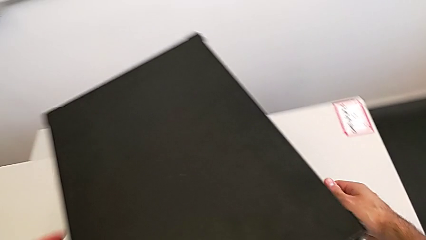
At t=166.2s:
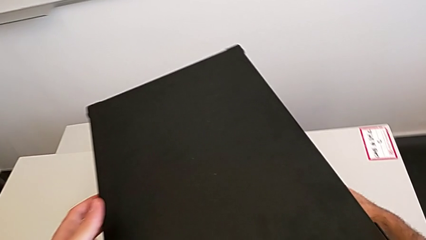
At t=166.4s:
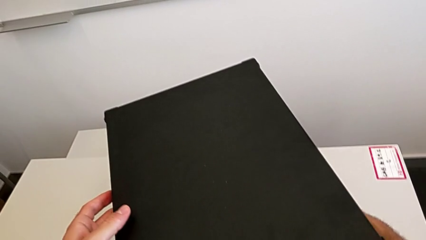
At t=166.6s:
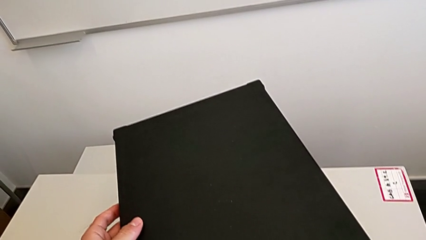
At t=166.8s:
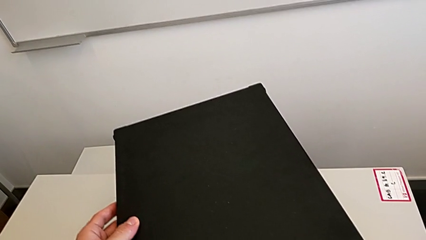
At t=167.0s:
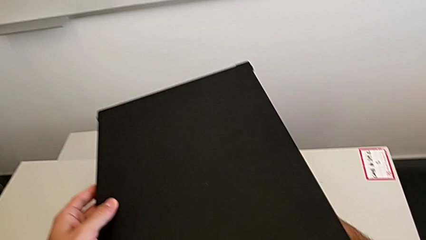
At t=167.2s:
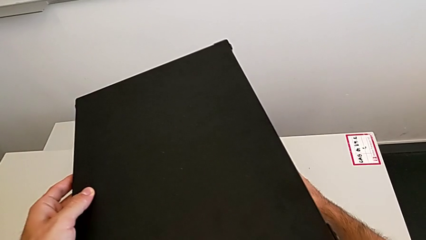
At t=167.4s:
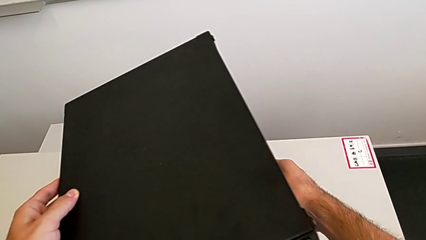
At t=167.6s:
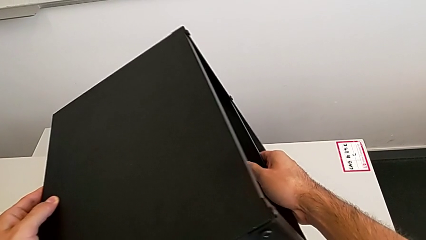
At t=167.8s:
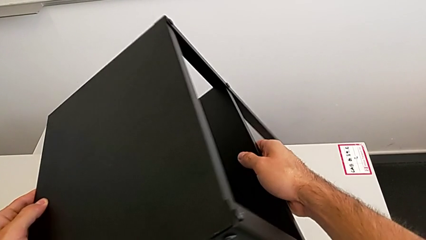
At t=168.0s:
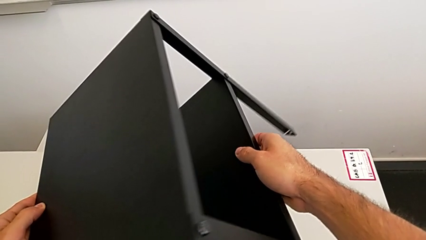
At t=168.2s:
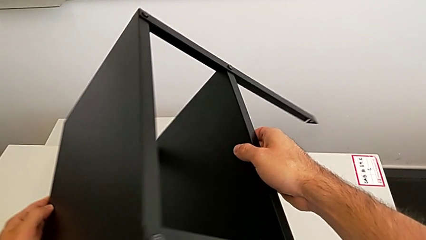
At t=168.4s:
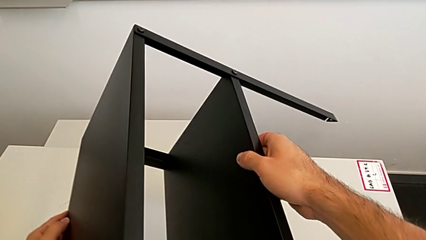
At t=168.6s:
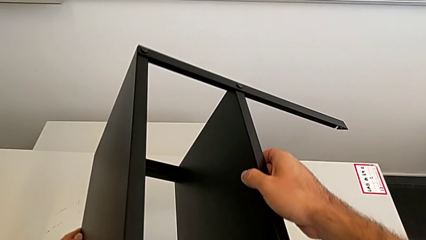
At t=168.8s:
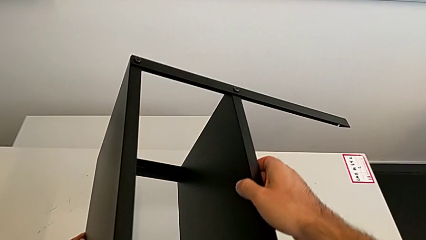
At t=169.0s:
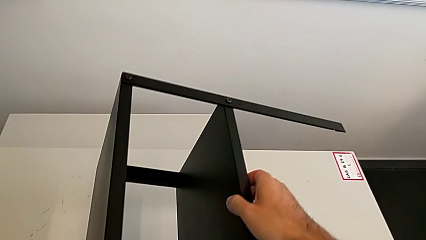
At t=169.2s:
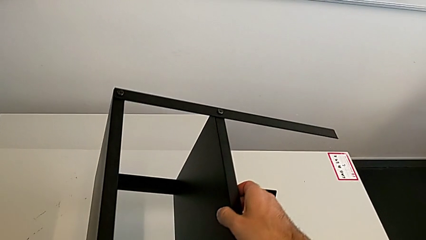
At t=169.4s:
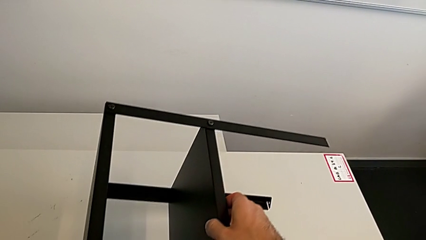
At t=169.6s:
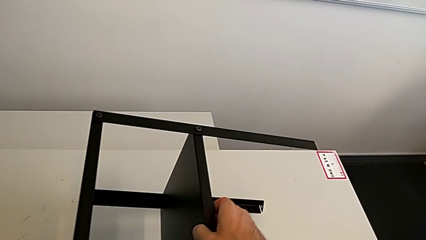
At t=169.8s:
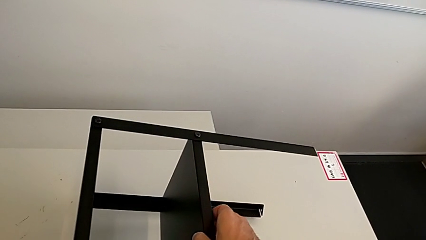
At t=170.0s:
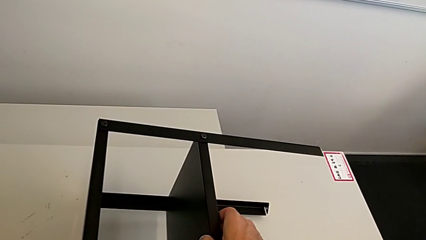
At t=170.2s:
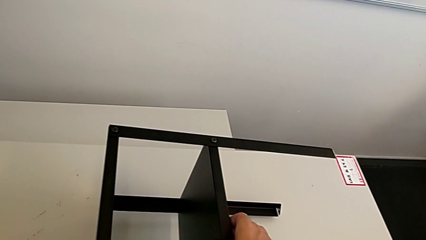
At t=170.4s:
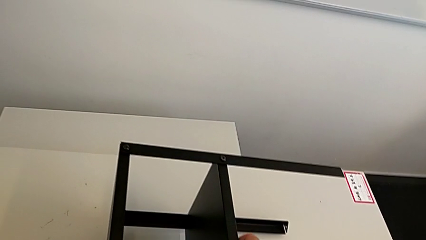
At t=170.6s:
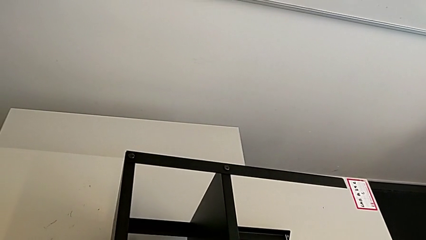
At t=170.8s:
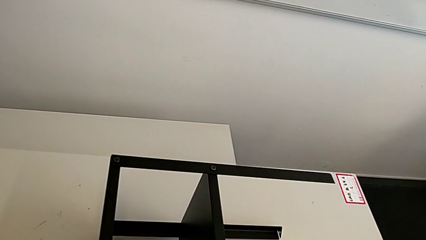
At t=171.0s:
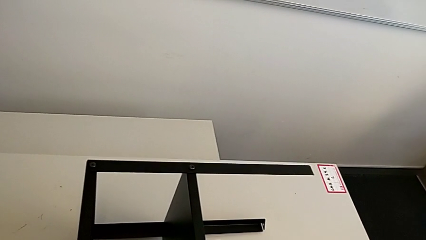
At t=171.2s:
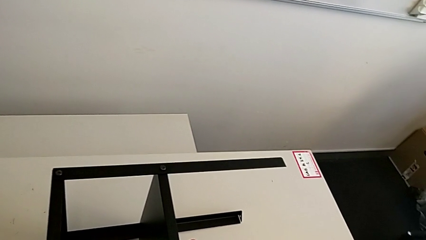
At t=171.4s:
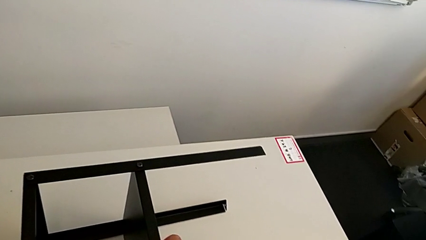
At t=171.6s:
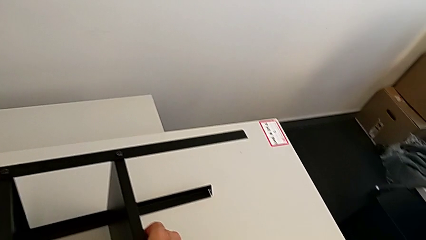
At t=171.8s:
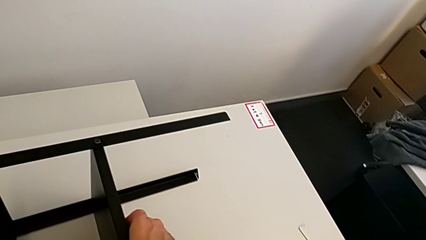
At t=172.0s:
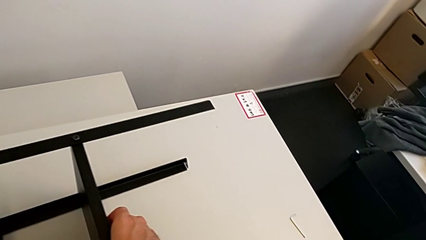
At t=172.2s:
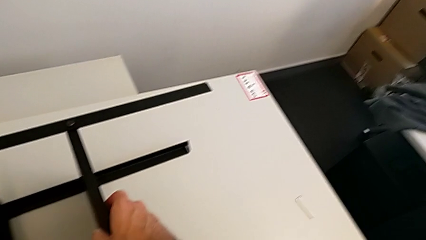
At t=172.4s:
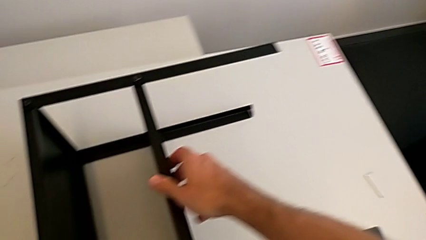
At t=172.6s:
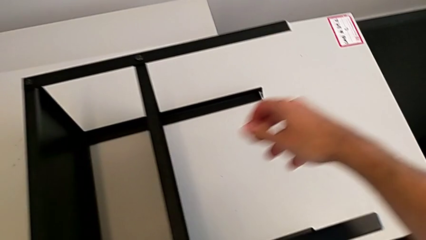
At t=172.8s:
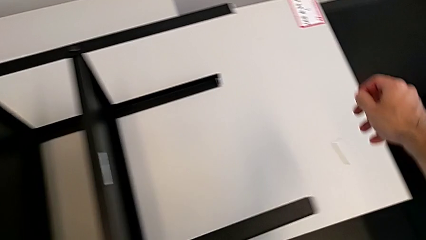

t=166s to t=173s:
The camera wearer turns around Knarrevik. They grab the nightstand, rotate it and place it.

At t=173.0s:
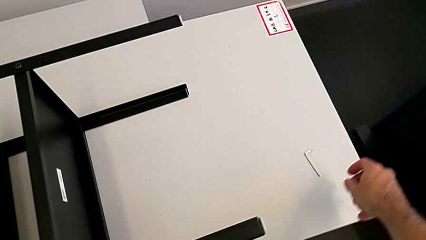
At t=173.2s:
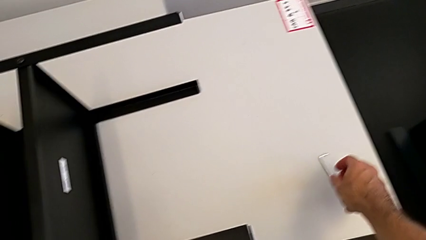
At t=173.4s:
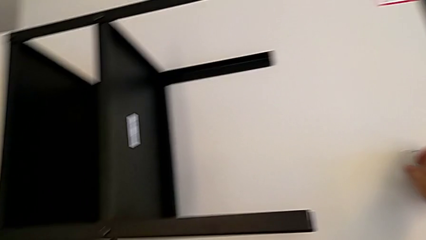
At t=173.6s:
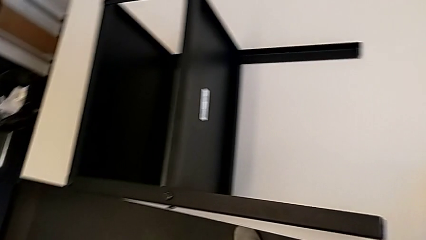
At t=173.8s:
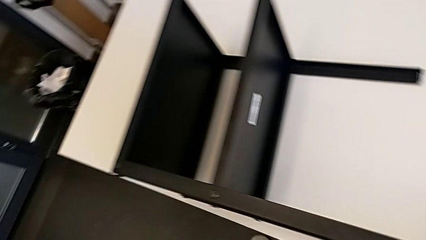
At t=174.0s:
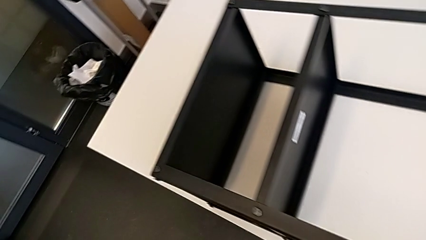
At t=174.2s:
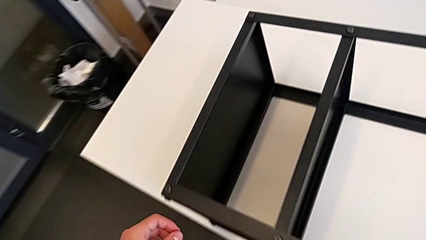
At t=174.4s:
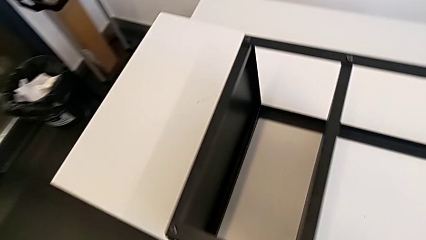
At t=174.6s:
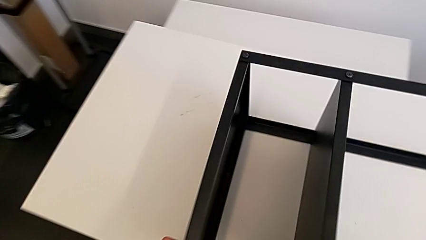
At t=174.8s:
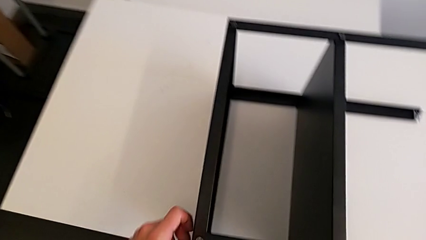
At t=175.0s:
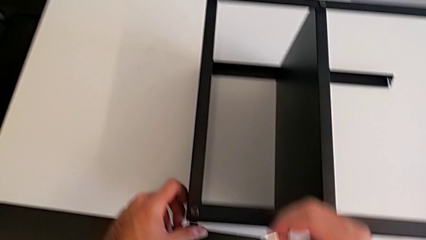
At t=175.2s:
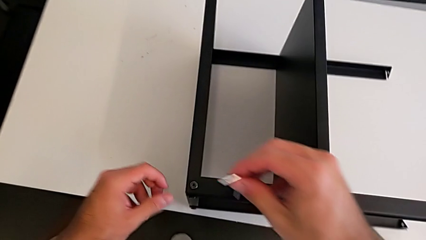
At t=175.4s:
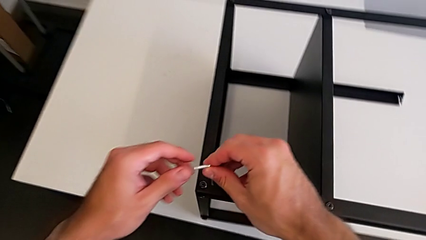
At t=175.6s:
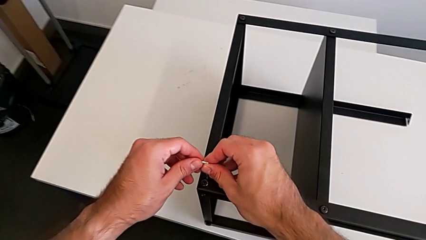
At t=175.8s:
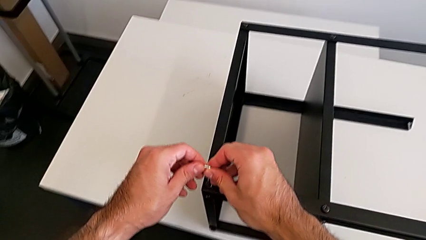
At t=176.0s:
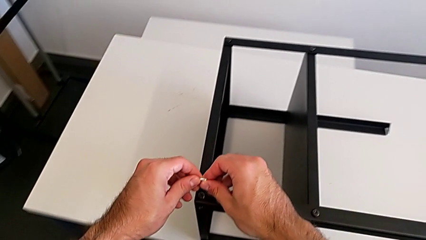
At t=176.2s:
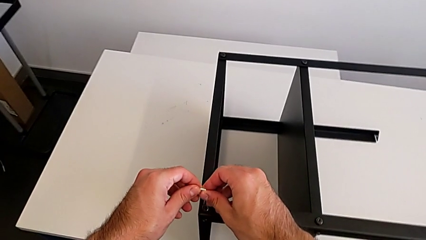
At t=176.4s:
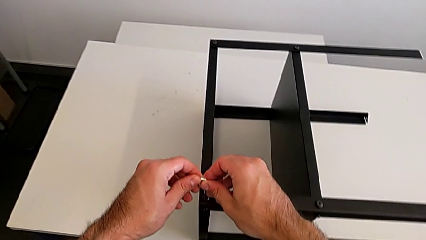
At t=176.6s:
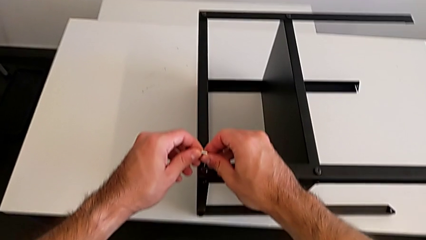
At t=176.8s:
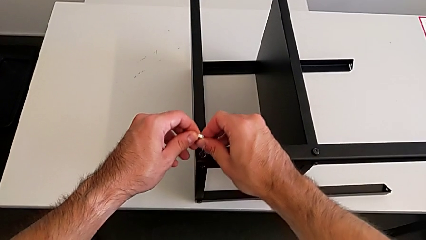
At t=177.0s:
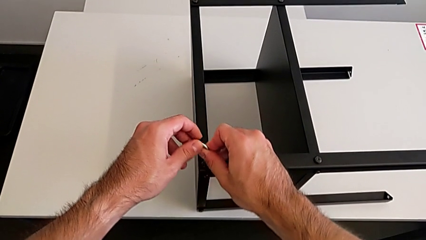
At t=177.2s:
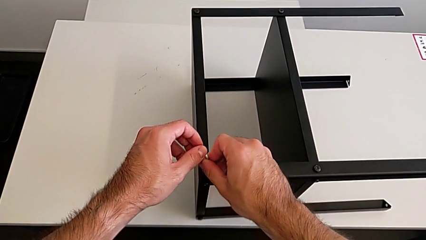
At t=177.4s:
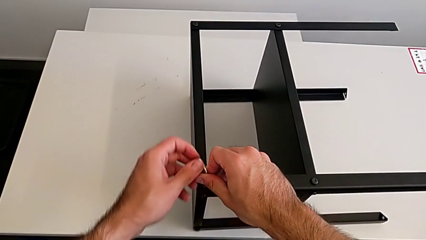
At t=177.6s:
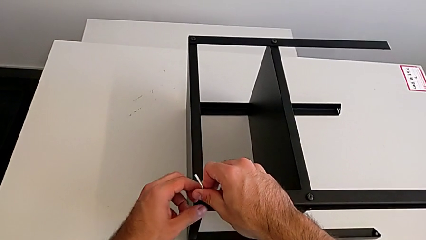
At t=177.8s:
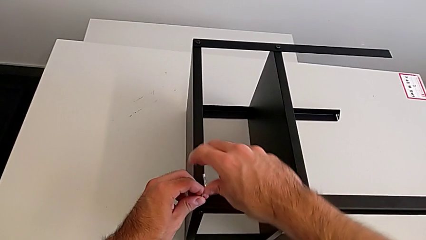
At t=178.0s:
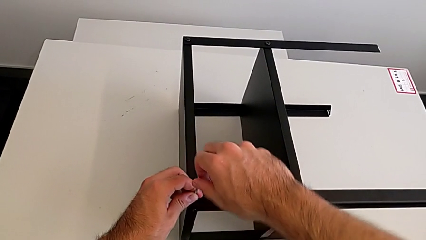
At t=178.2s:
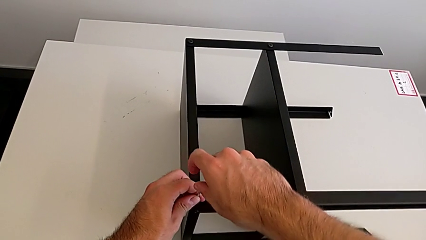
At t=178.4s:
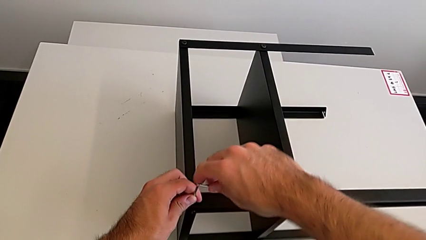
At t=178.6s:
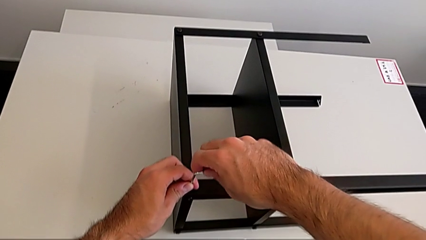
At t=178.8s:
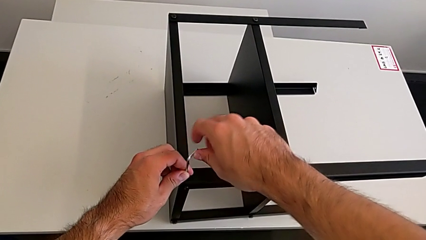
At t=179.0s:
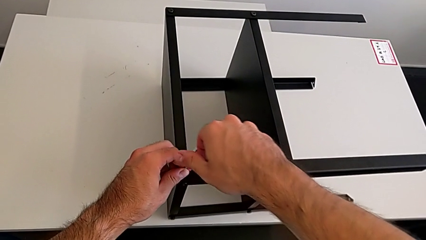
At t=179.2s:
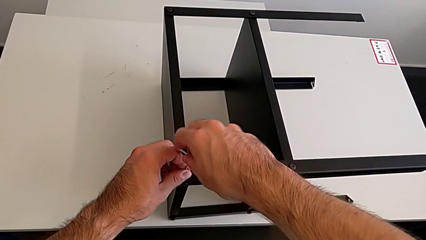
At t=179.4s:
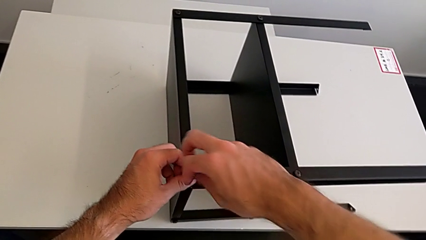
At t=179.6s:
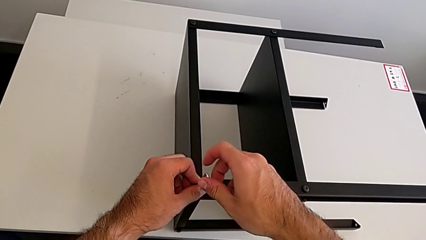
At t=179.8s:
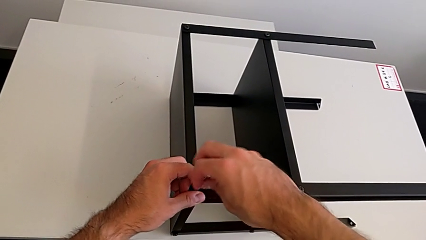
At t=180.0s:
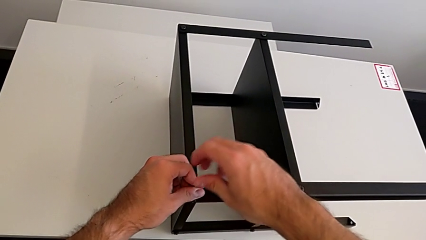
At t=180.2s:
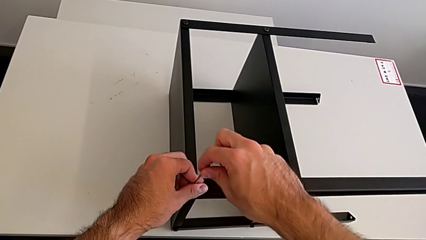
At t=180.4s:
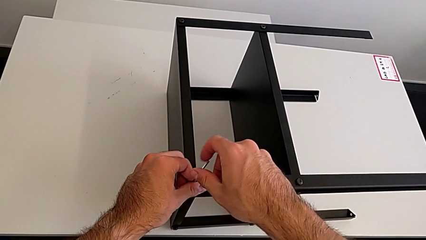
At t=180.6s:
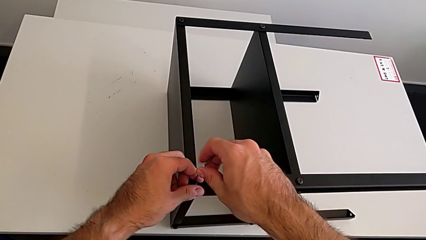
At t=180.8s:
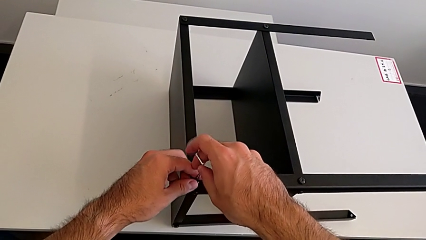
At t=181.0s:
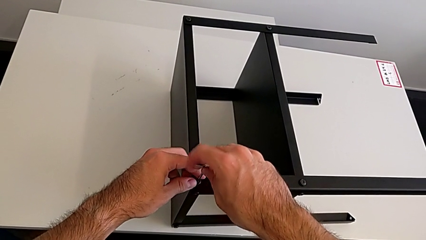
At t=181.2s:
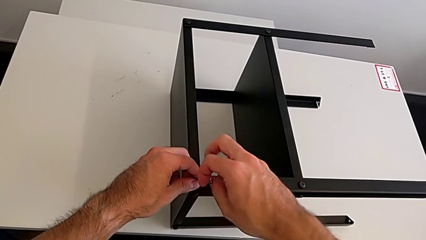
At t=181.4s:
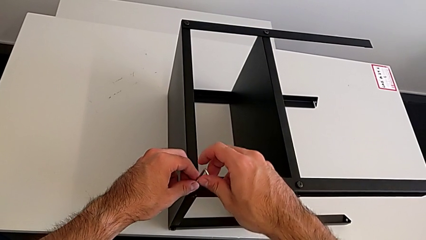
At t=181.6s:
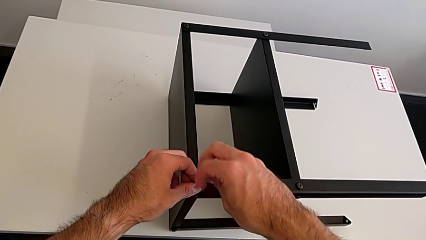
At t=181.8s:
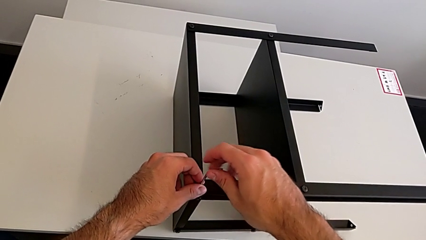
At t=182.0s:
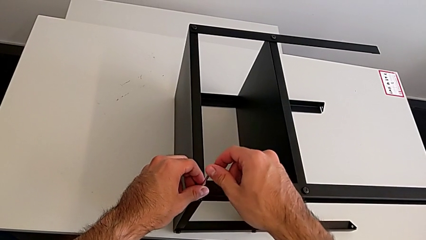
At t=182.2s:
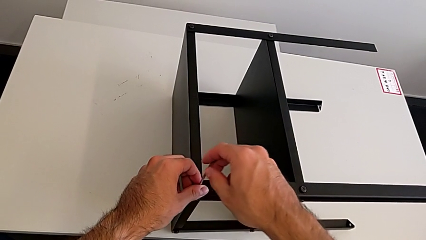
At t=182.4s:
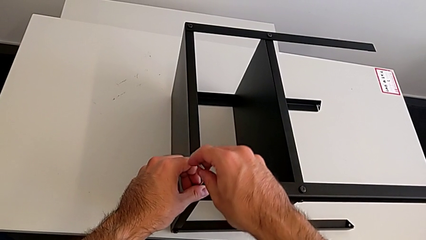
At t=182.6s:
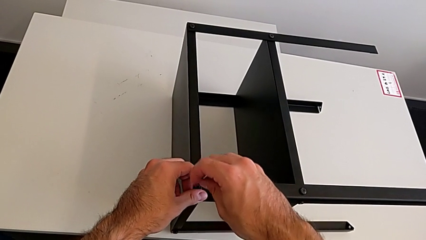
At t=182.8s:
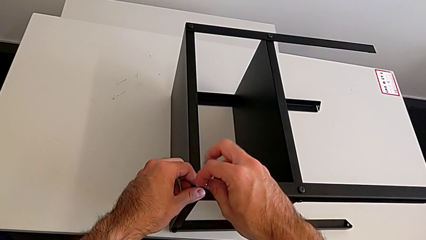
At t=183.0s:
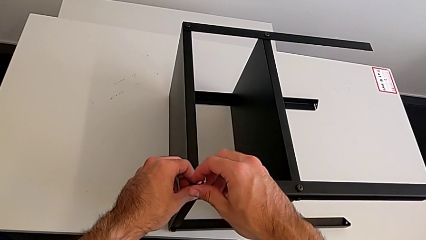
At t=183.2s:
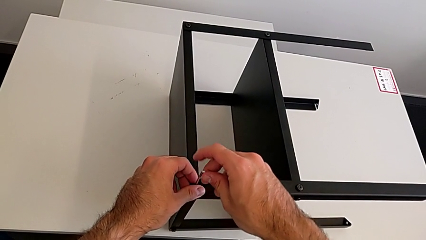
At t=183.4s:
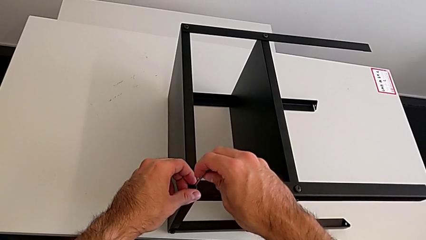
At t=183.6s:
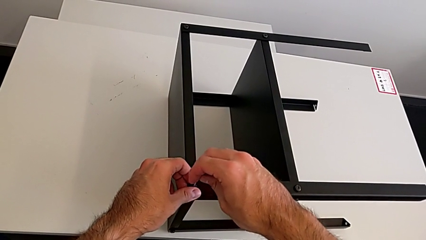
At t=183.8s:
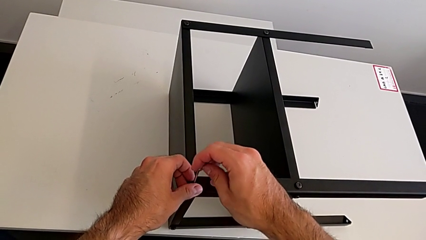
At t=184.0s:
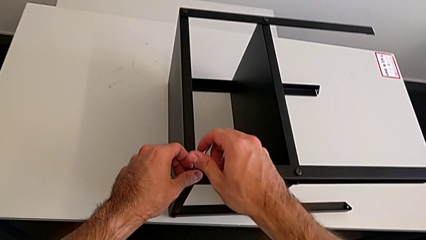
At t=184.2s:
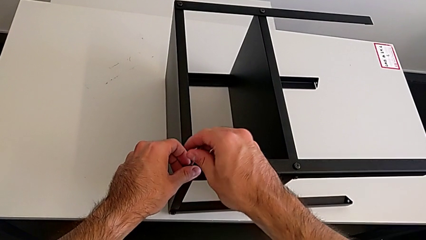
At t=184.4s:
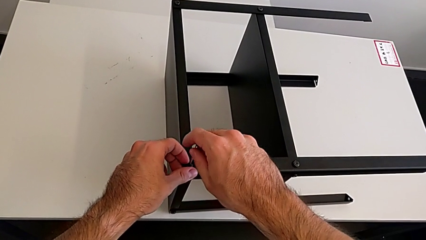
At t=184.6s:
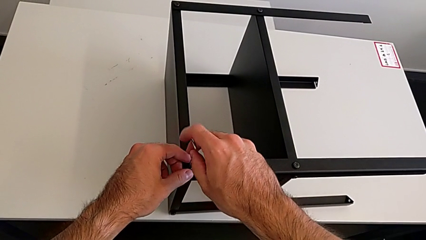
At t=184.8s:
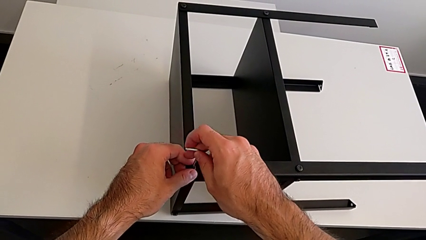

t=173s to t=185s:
The camera wearer is unscrewing the top shelf using an Allen key. They grab the Allen wrench, approach the hex socket head, insert the Allen wrench and unscrew the hex socket head.
